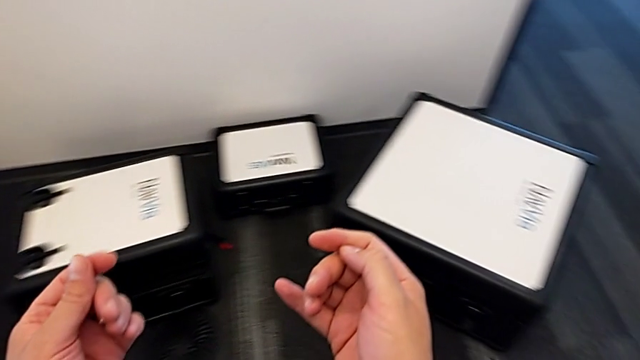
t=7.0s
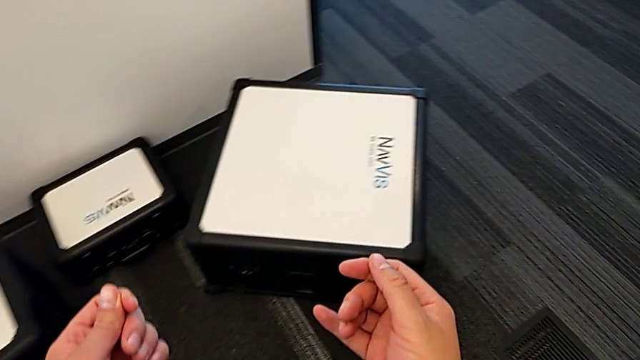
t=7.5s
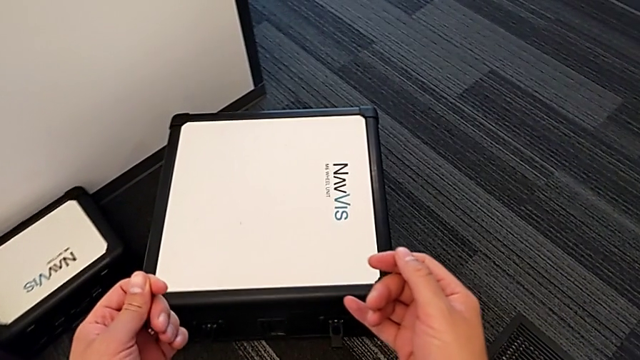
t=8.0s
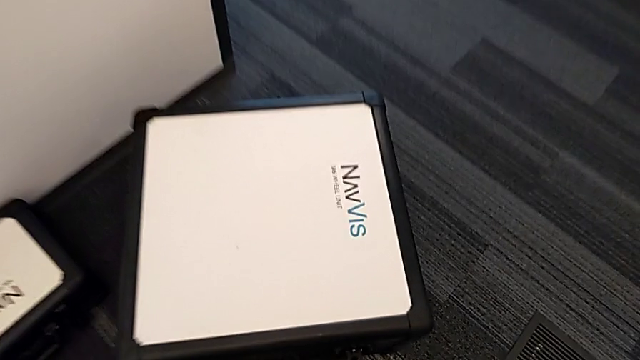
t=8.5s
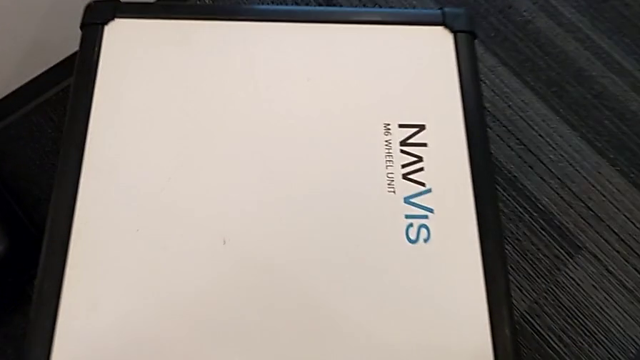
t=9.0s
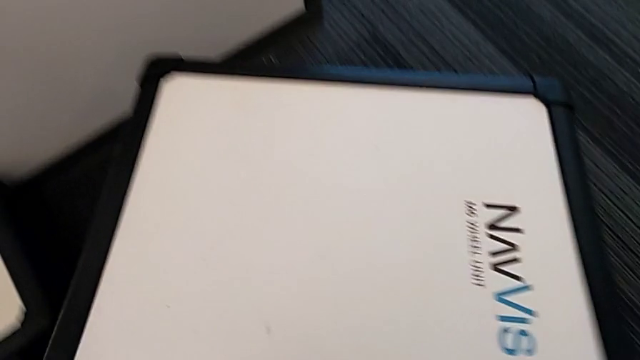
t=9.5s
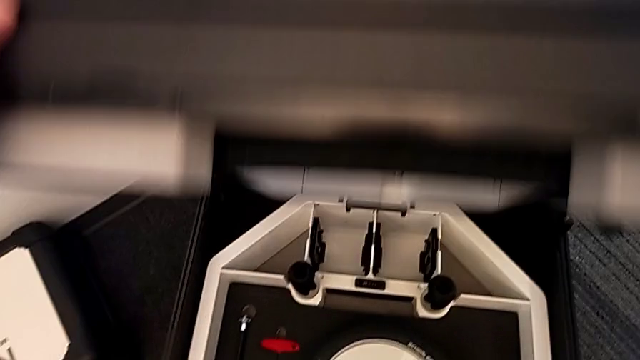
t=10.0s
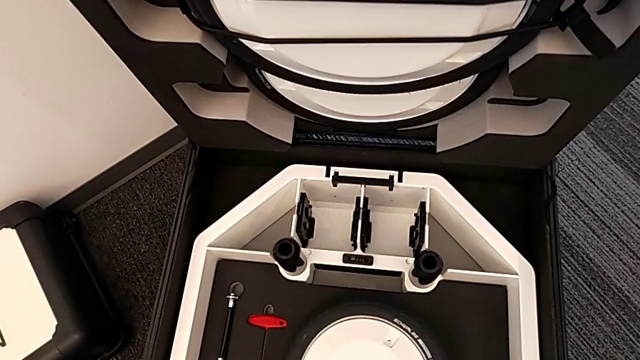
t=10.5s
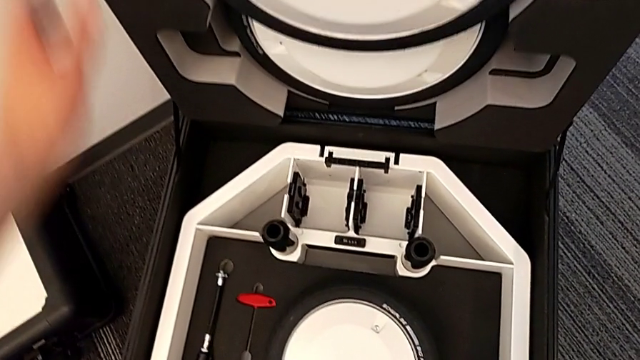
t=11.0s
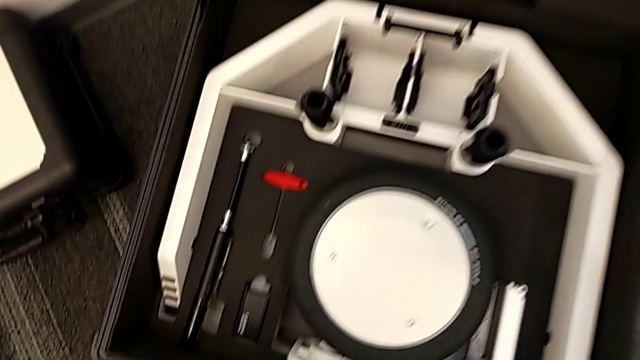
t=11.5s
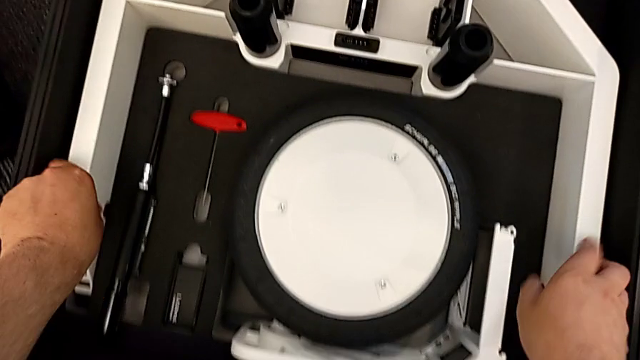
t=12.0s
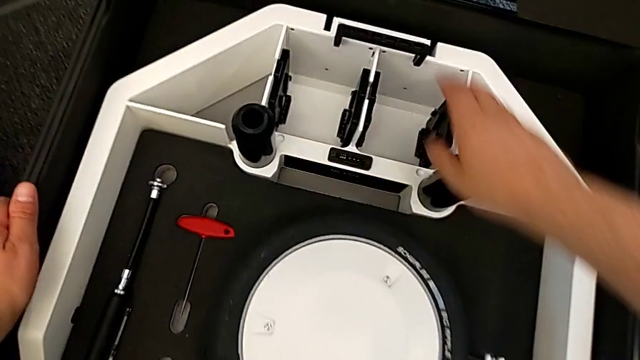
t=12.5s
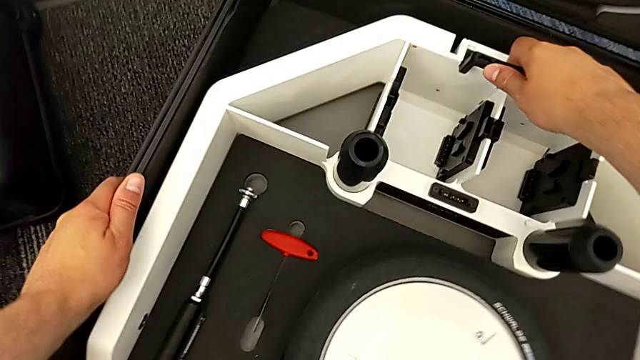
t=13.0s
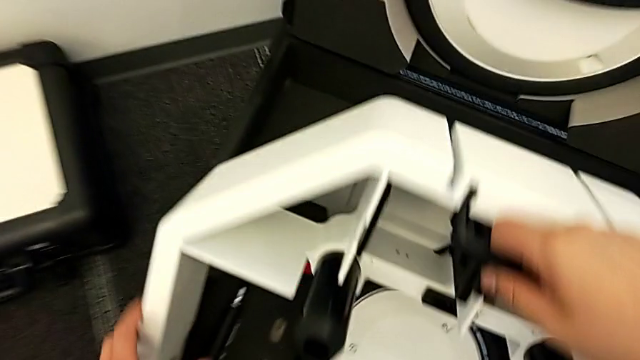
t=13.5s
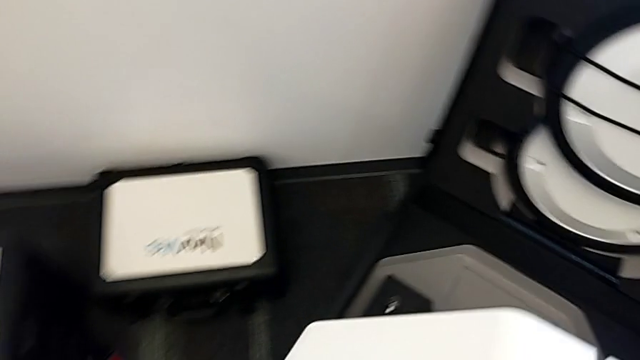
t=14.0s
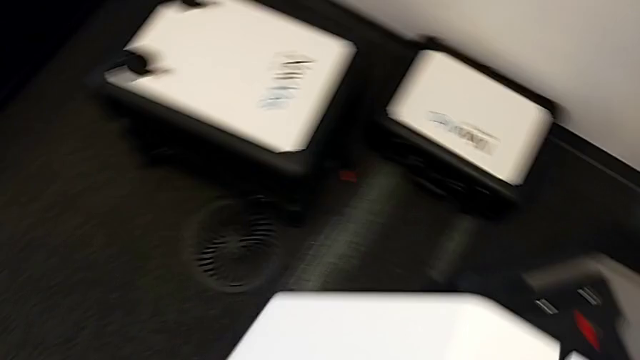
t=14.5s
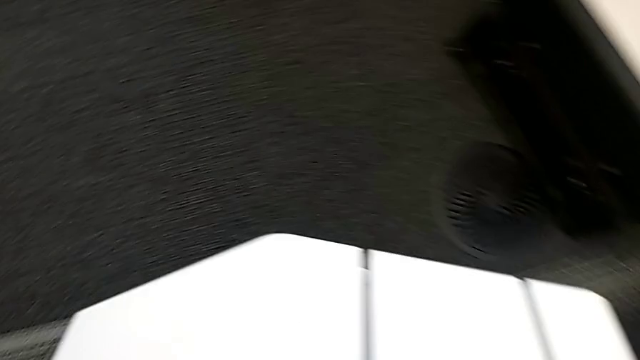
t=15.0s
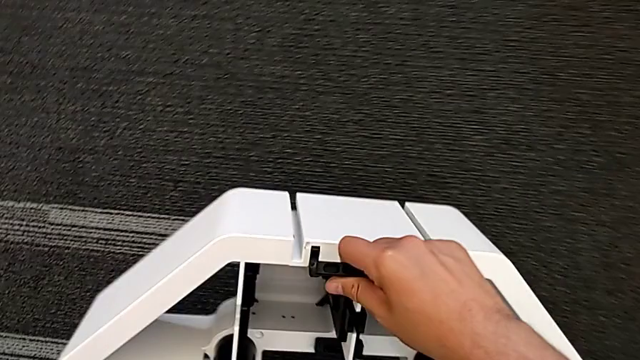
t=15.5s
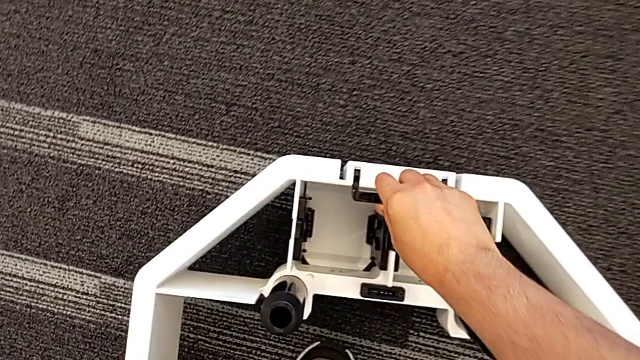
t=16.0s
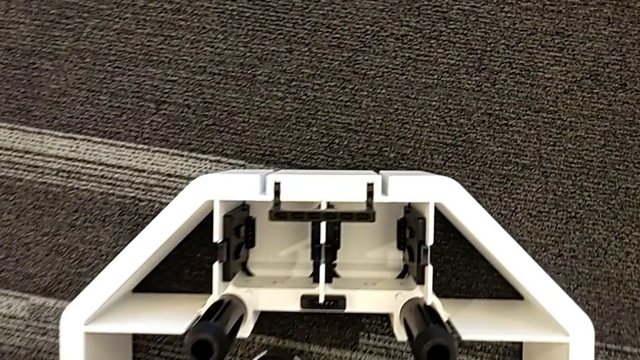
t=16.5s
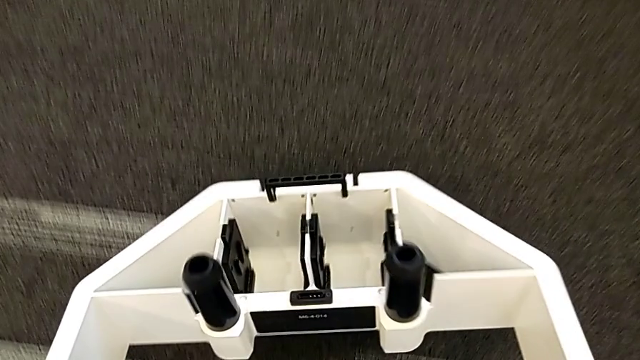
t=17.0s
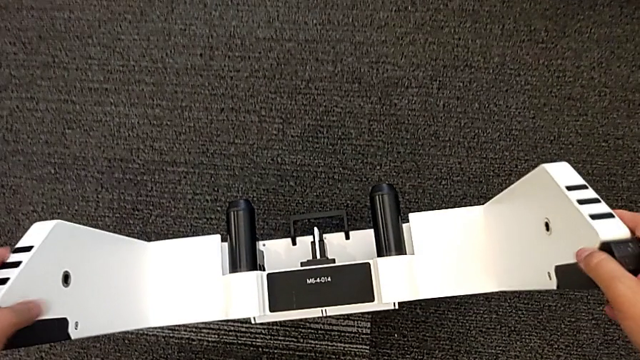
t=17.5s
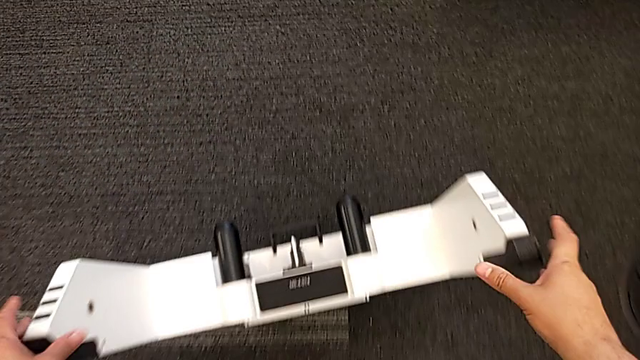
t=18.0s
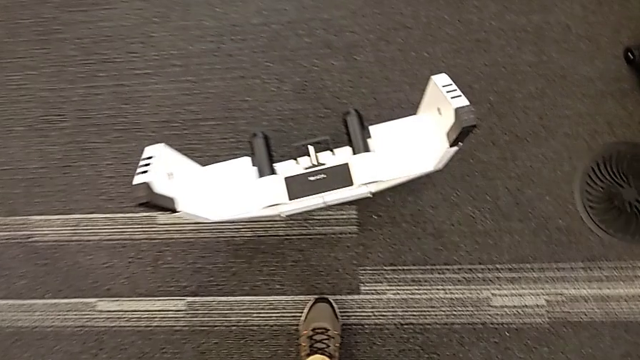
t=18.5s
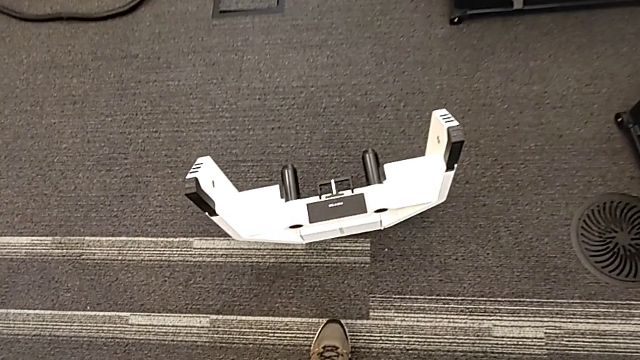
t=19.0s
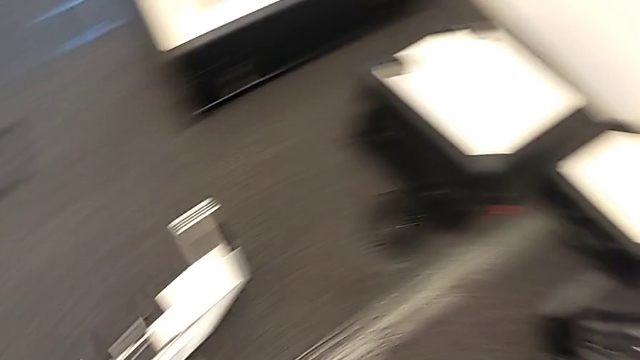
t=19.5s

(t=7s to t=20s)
The camera wearer grabs the base. They open the wheel box, grab the wheel, place it and flip it.

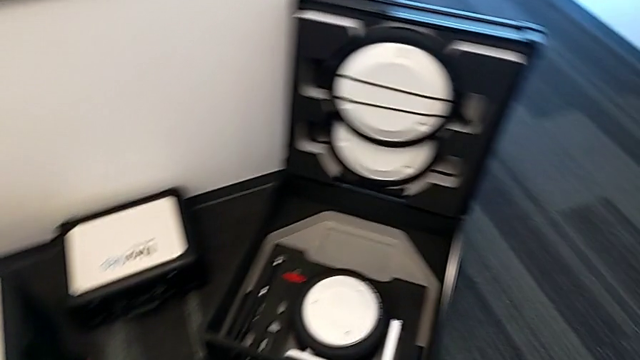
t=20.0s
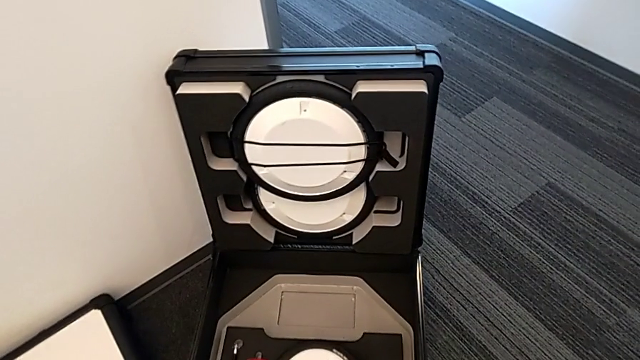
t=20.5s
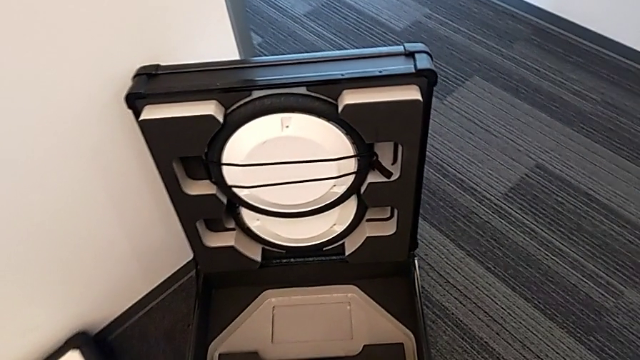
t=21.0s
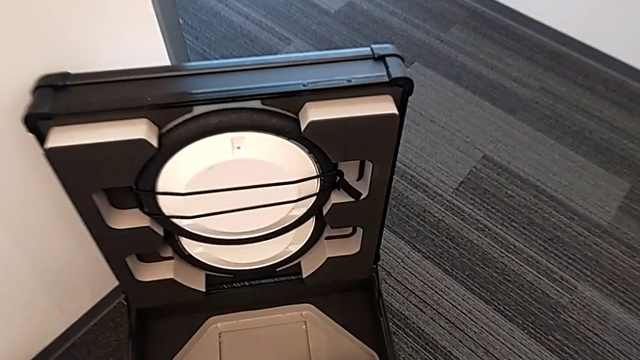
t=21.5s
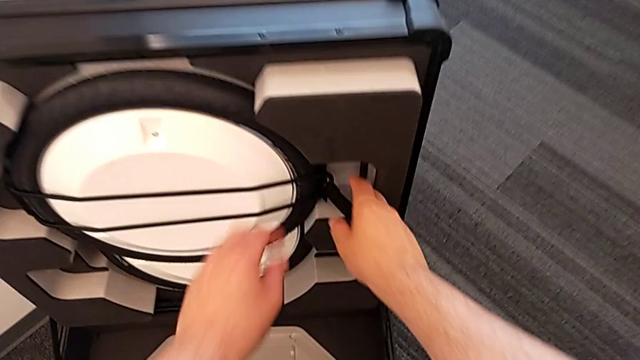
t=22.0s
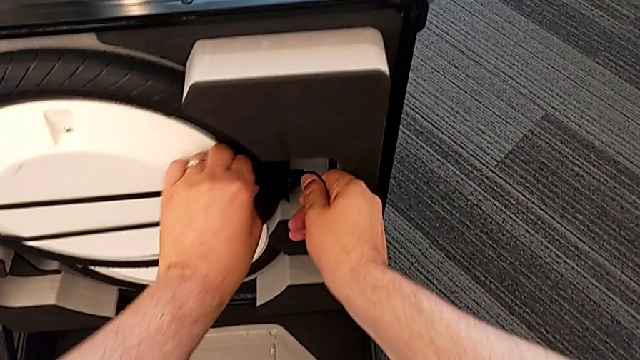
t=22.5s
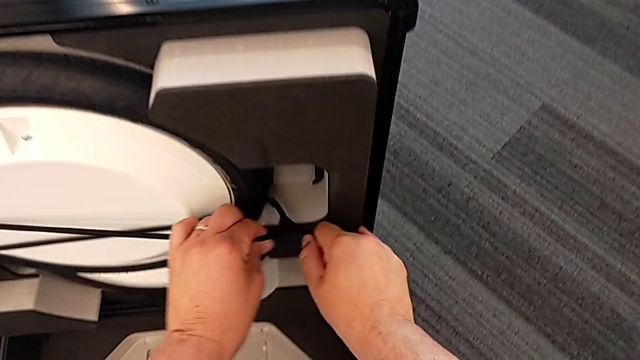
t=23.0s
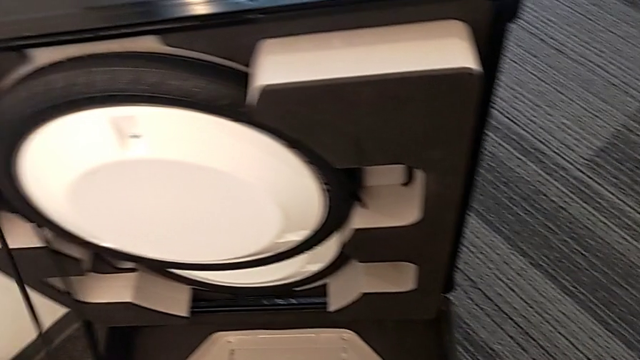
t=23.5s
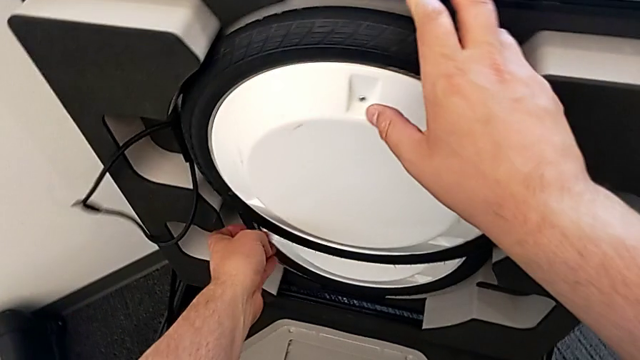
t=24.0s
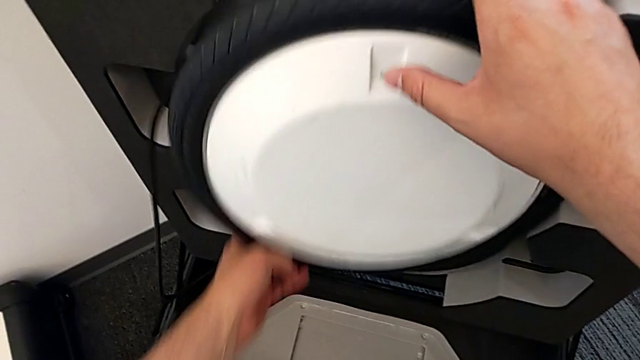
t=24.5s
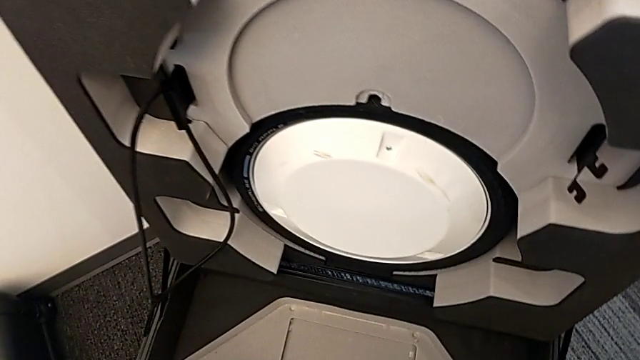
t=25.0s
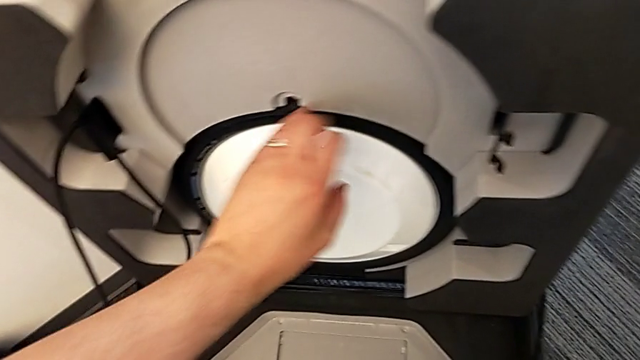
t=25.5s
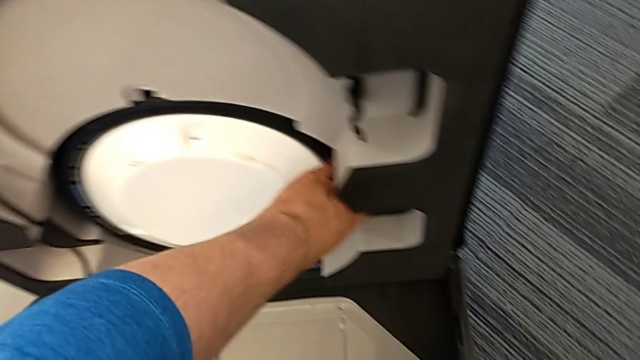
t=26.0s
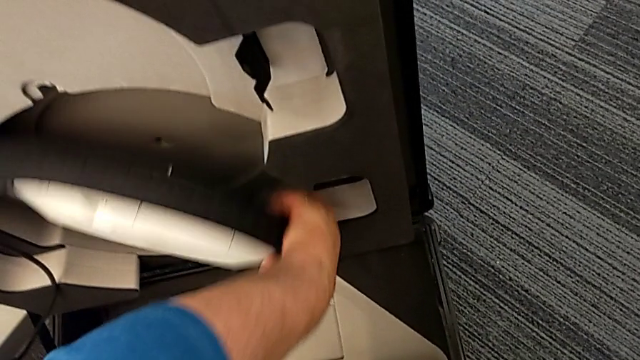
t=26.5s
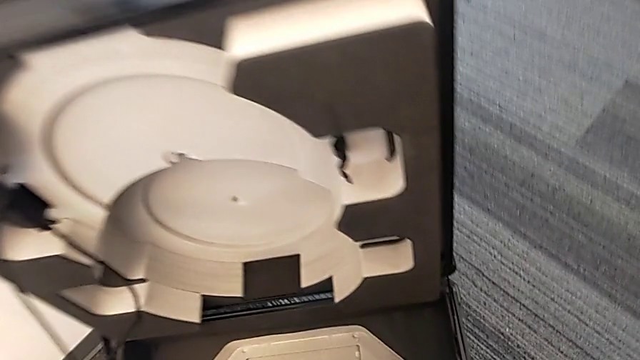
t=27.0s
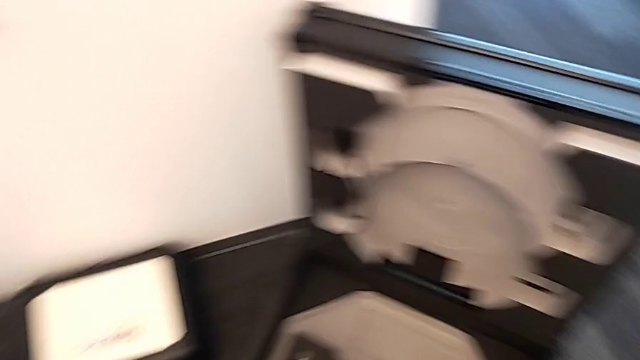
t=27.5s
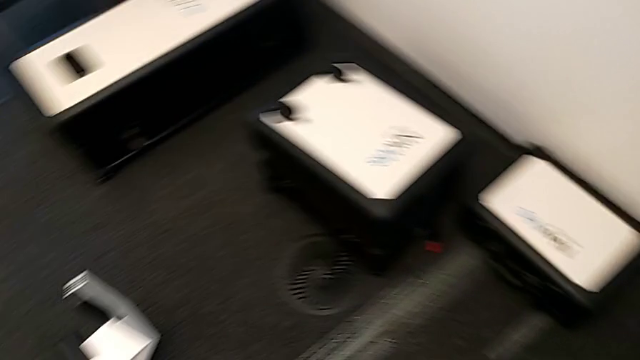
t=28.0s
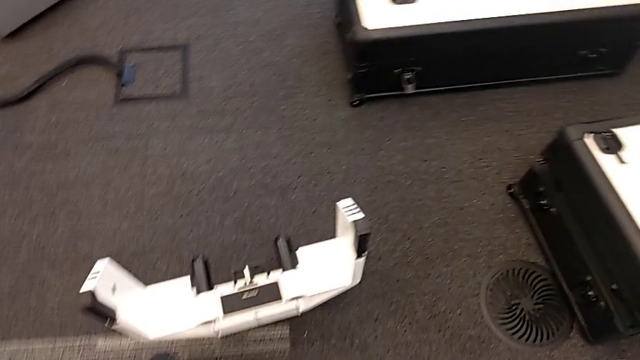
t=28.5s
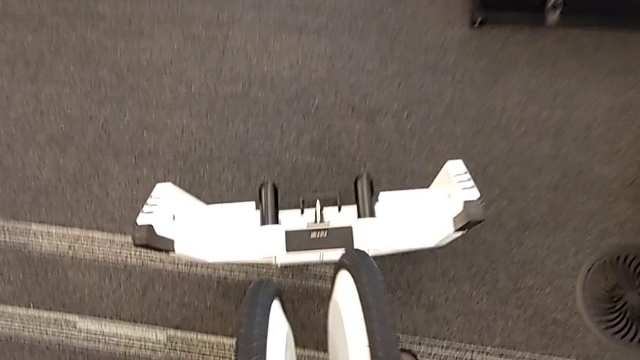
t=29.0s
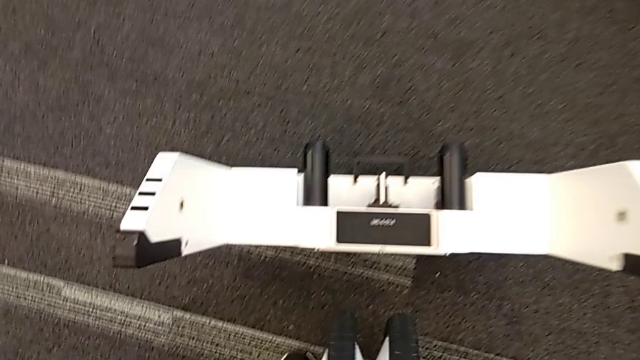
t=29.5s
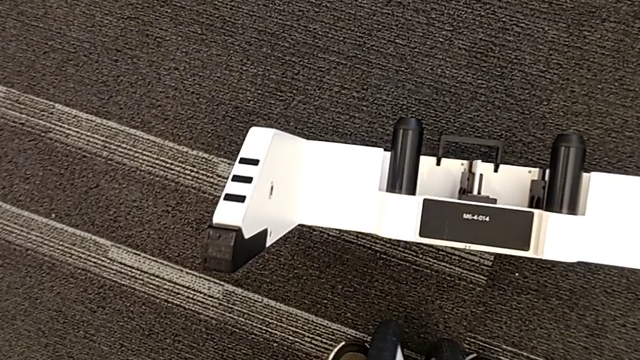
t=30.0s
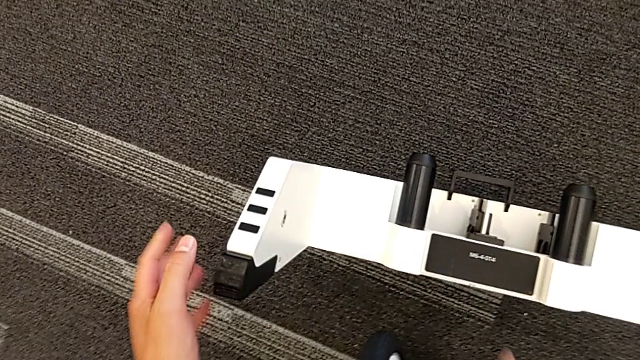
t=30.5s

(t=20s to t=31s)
The camera wearer is attaching the wheel unit and the wheel. They withdraw the belt, withdraw the first wheel, withdraw the second wheel and align the wheel.
